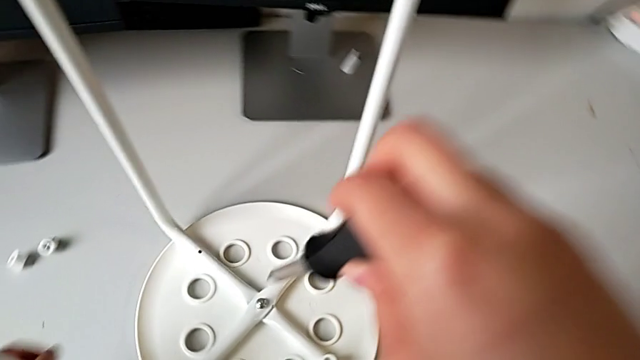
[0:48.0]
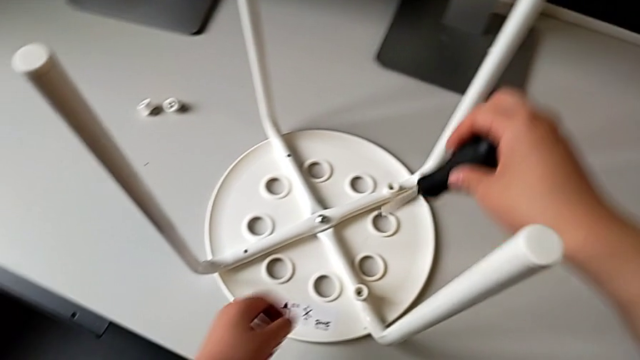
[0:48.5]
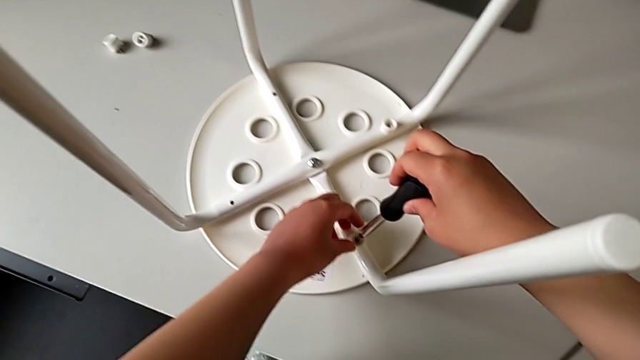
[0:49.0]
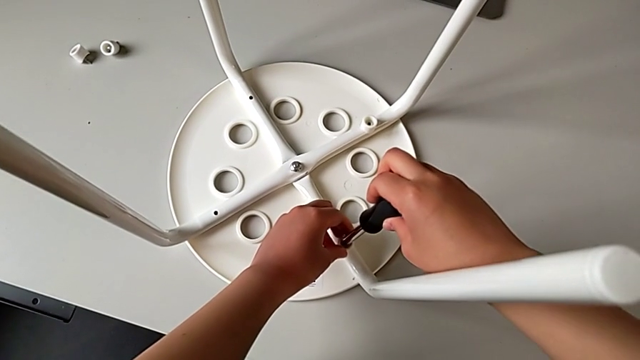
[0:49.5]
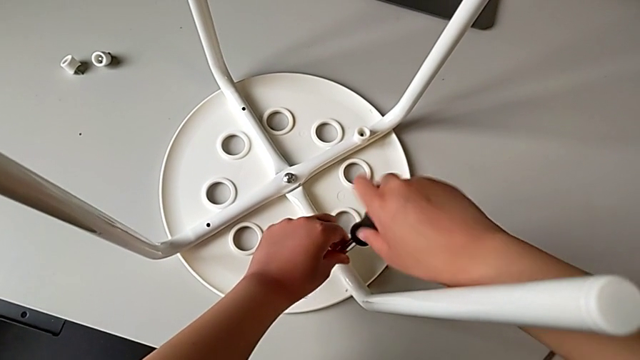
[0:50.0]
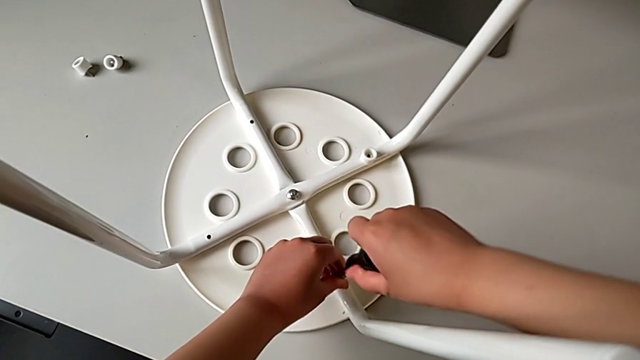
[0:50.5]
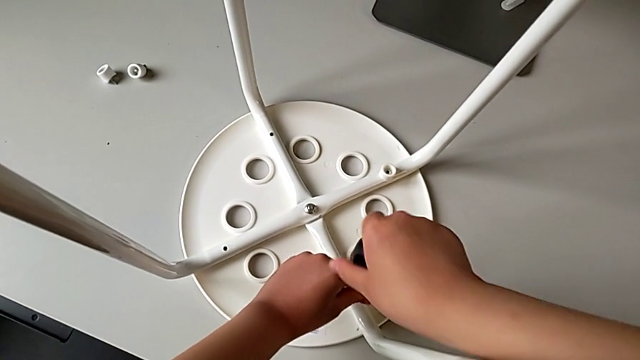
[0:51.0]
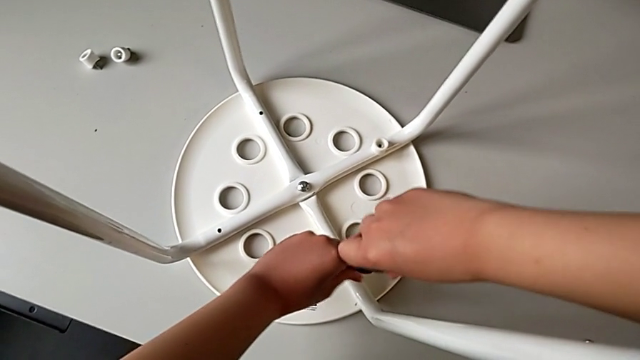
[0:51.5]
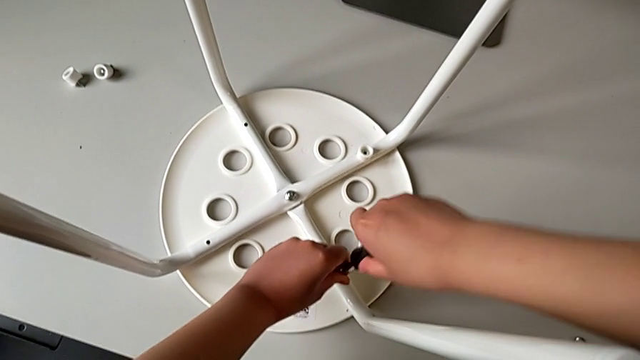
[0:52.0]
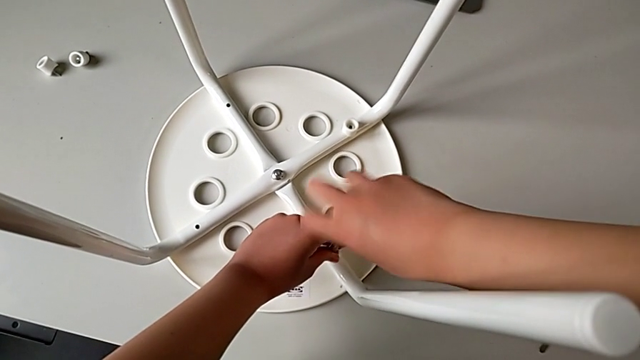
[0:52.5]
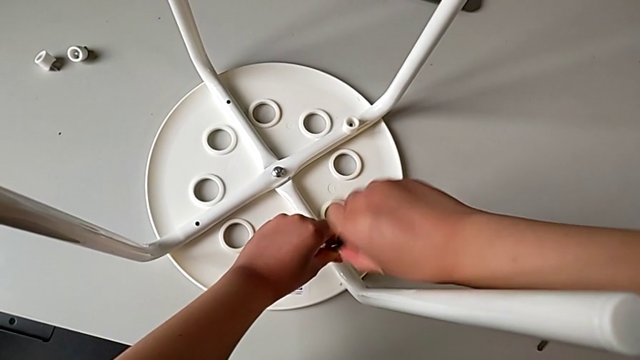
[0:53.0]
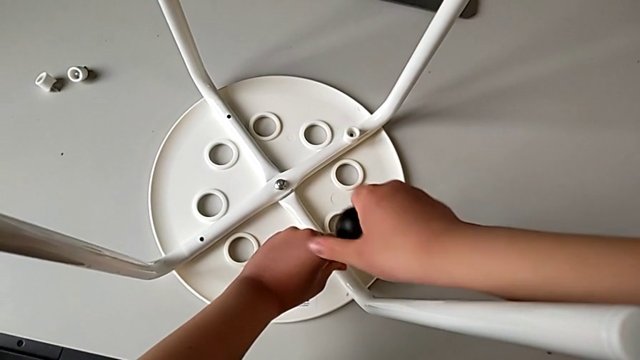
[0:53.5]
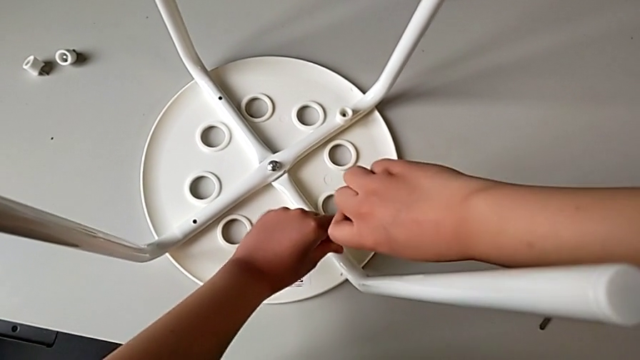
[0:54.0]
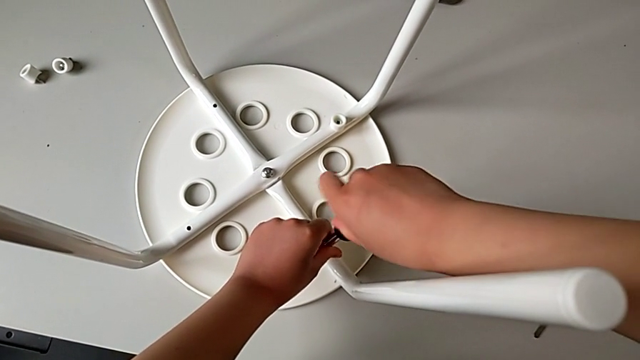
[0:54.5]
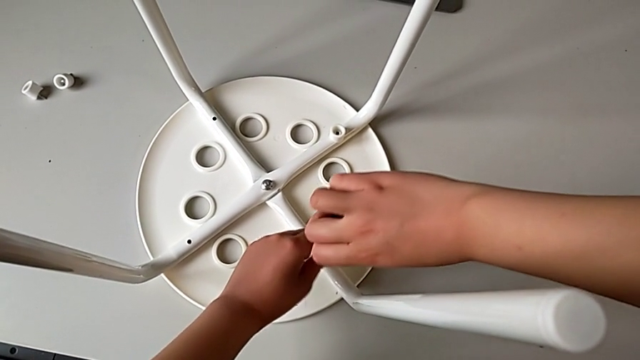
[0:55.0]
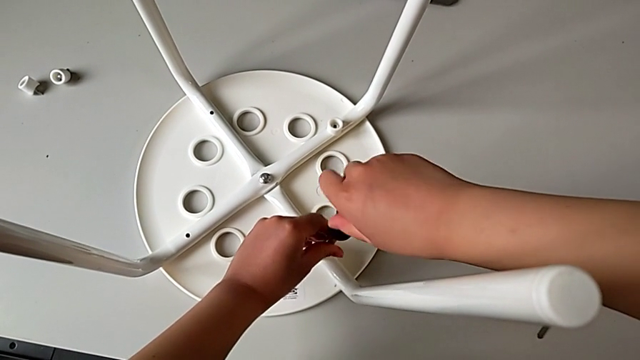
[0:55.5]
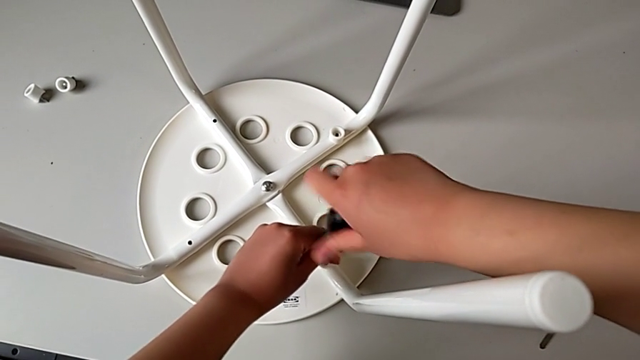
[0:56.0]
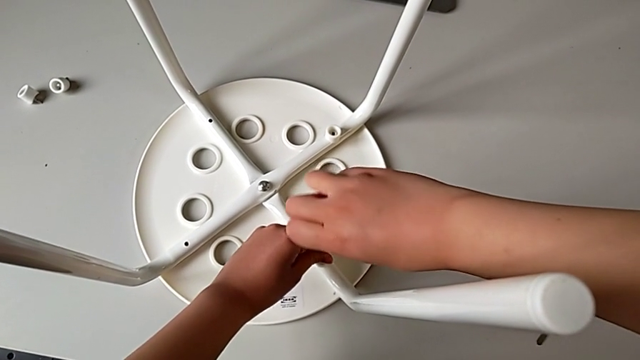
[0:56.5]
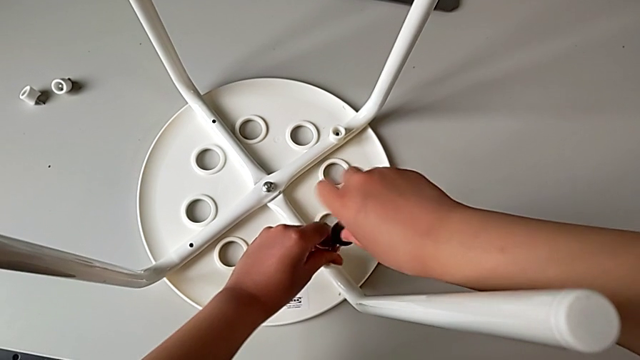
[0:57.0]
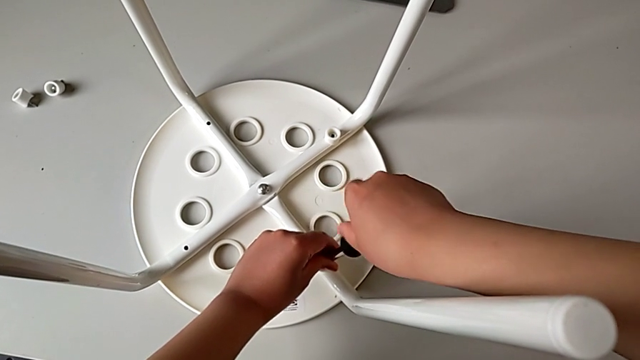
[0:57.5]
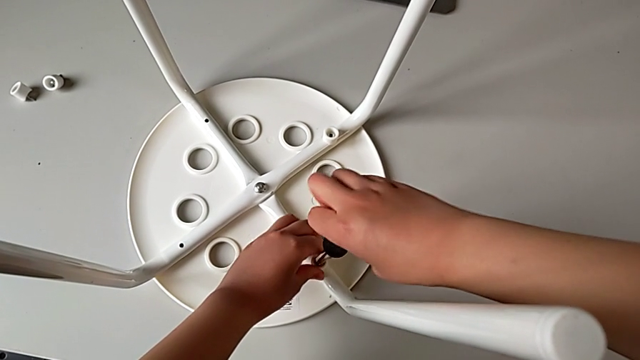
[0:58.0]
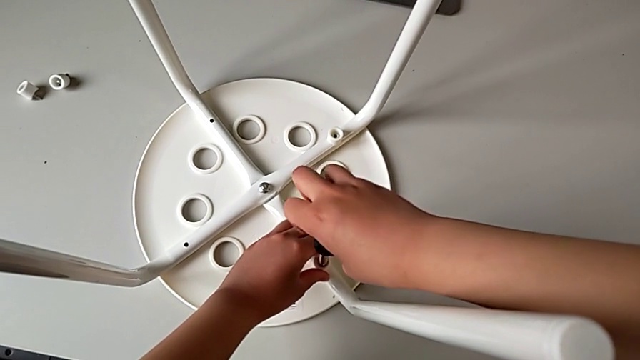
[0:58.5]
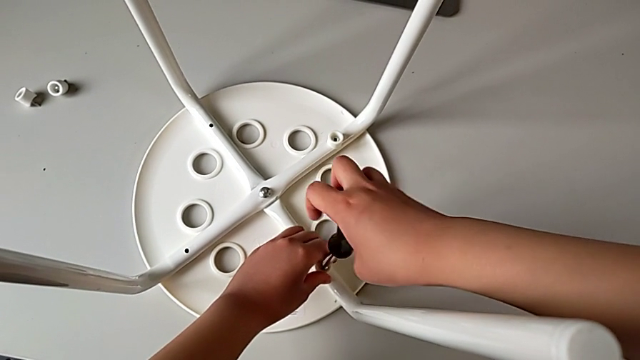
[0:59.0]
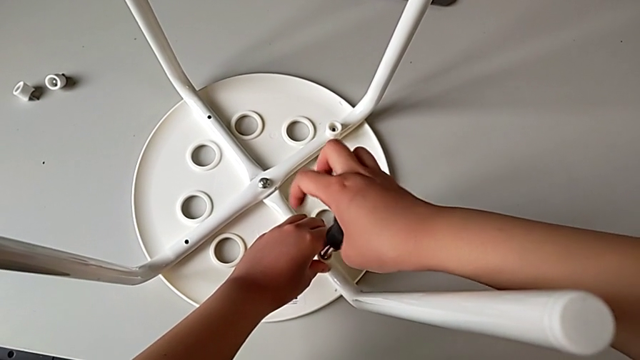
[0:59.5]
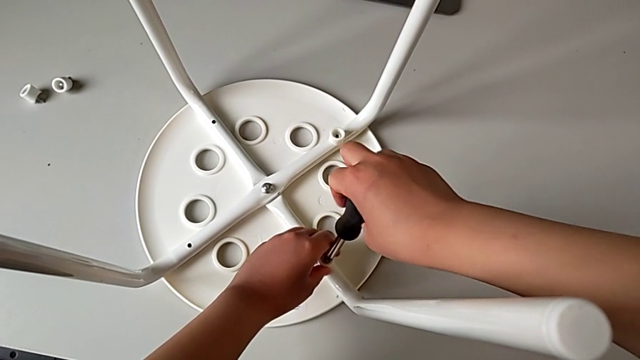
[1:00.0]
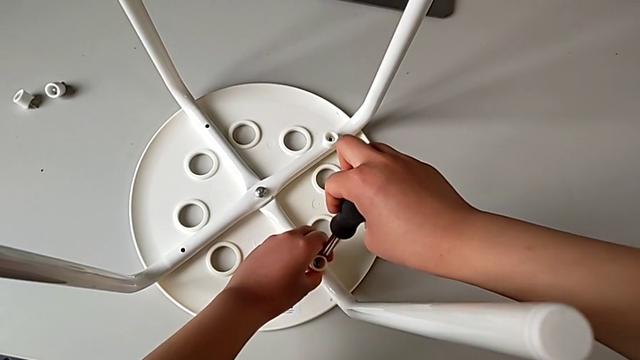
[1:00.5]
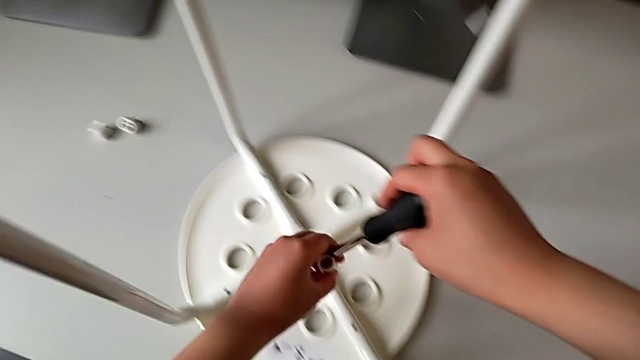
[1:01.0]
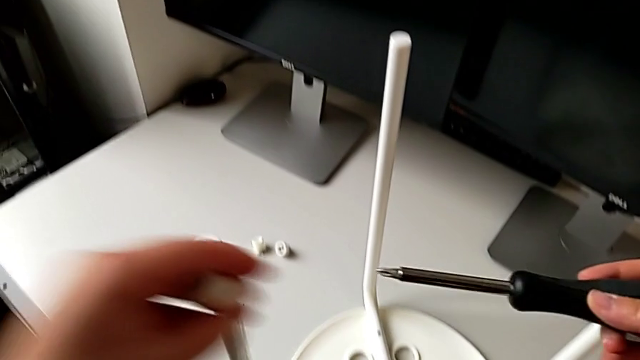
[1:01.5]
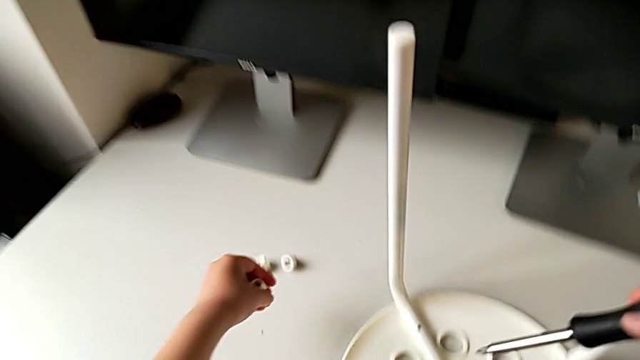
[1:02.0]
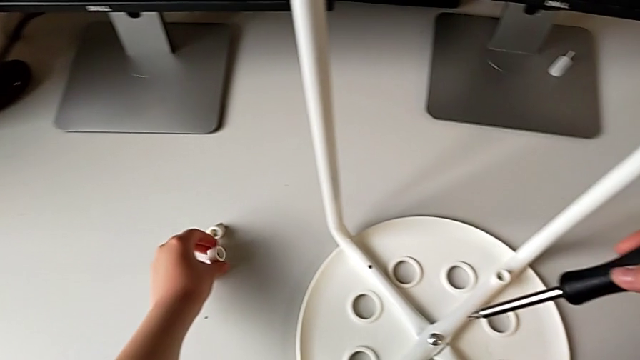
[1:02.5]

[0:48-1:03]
The camera wearer unscrews the third screw on the leg of the chair. They approach the third screw with the right hand, insert the black screwdriver with the right hand, hold the third washer with the left hand and unscrew the third screw with the right hand. They hold the third washer, withdraw the third screw, lift it and place it, all with the left hand.

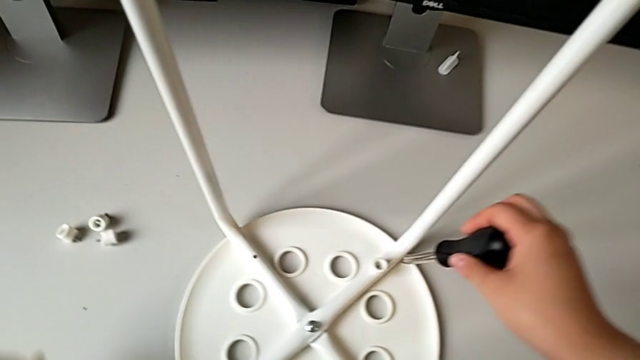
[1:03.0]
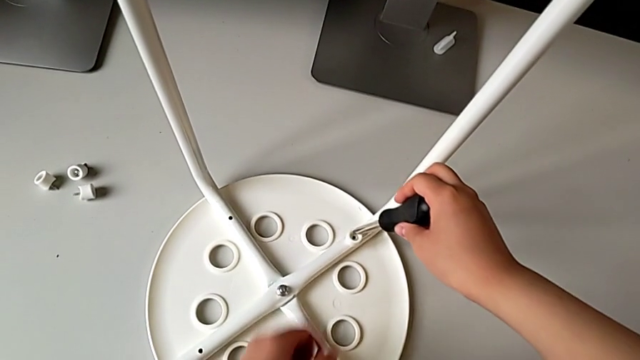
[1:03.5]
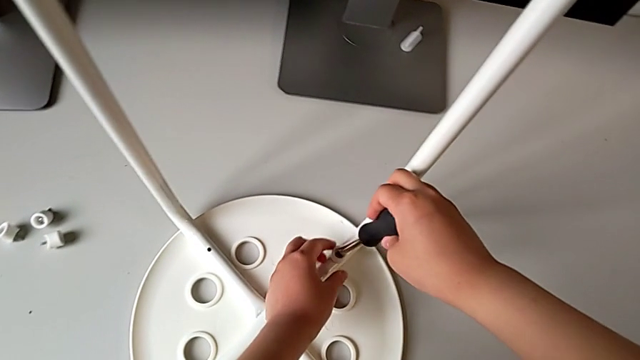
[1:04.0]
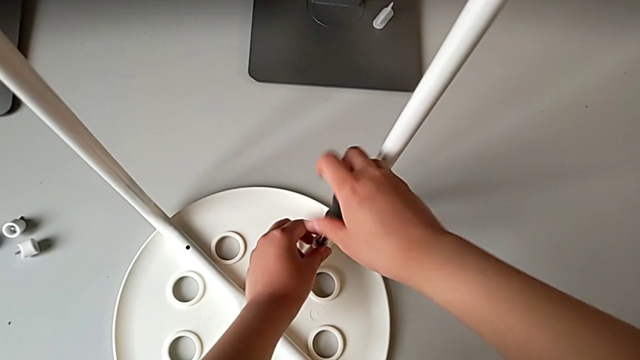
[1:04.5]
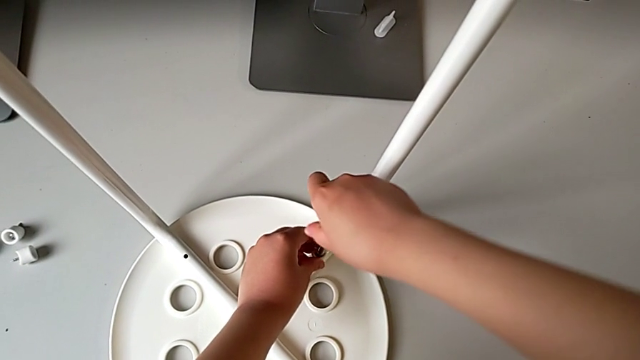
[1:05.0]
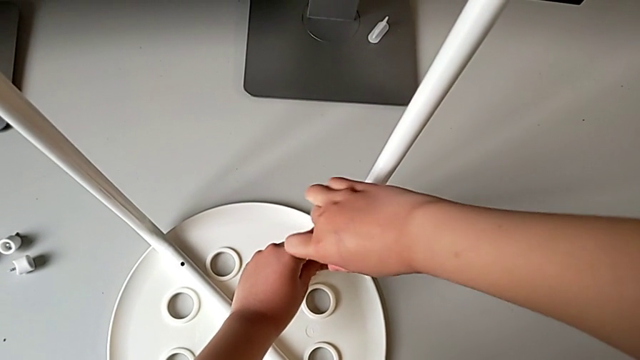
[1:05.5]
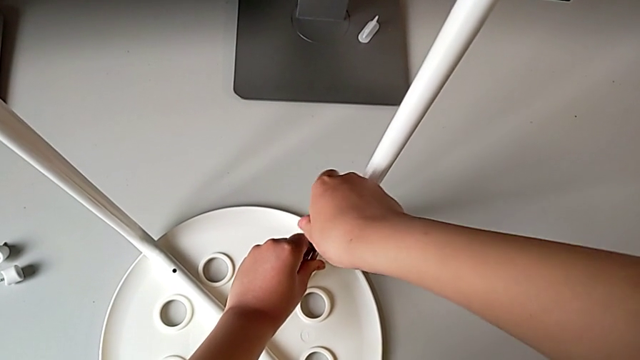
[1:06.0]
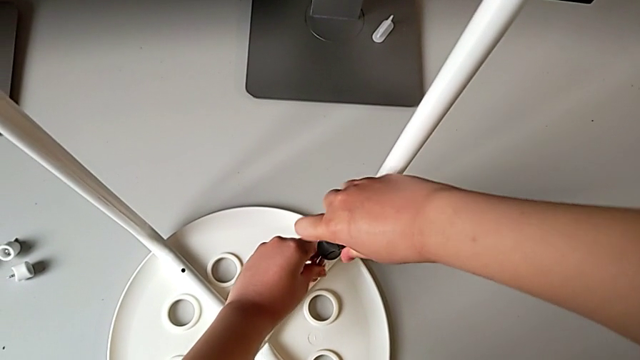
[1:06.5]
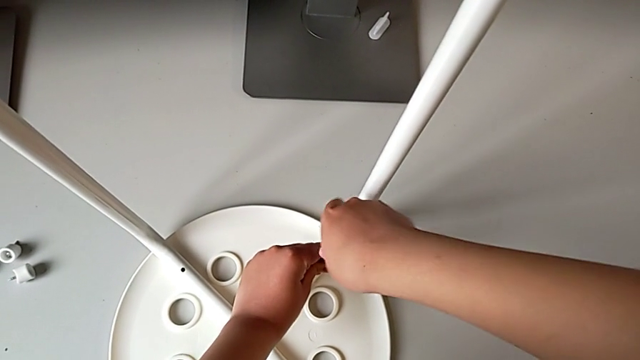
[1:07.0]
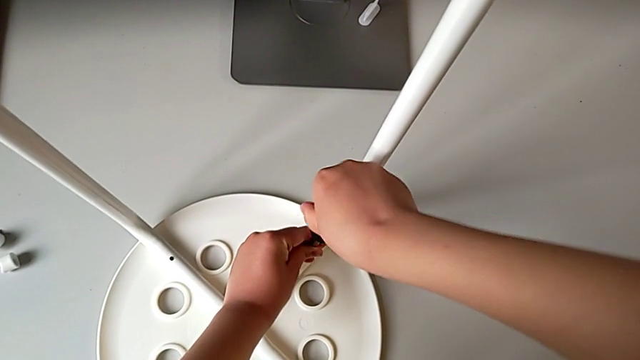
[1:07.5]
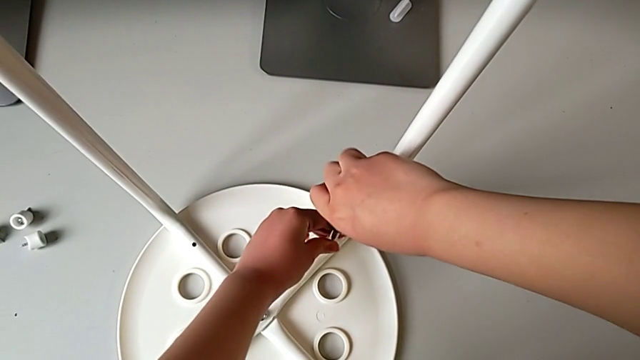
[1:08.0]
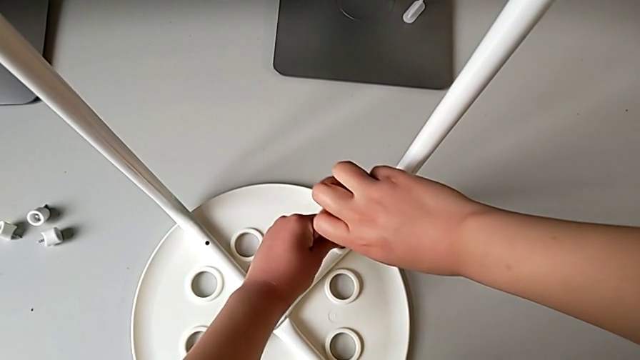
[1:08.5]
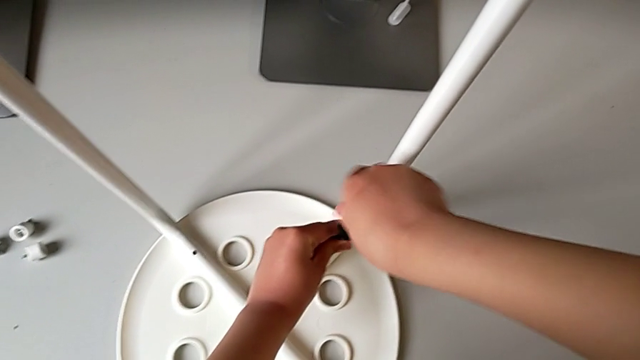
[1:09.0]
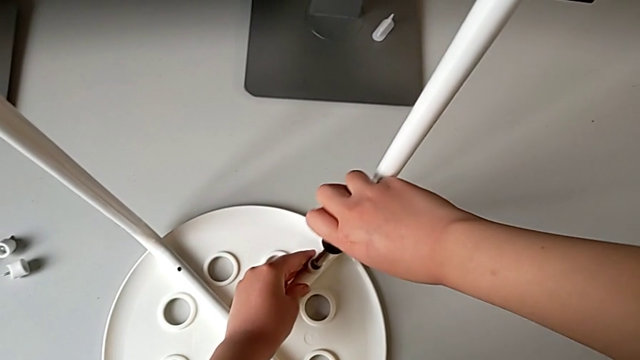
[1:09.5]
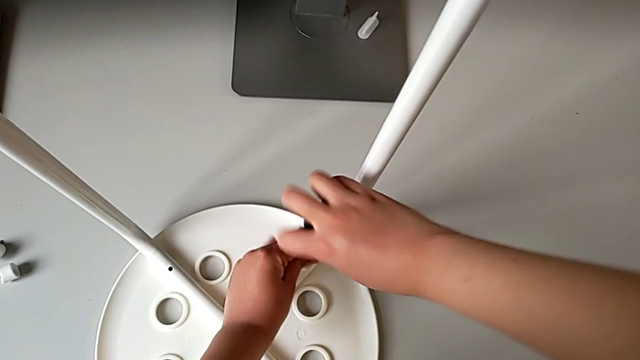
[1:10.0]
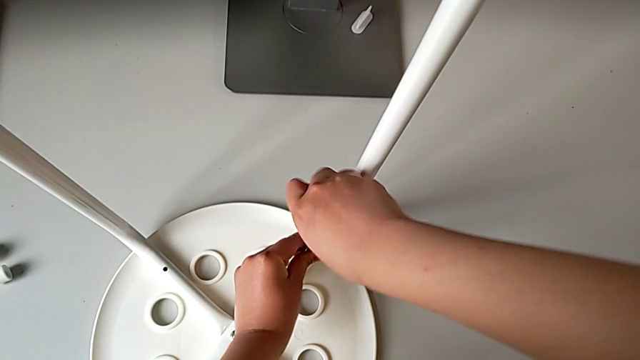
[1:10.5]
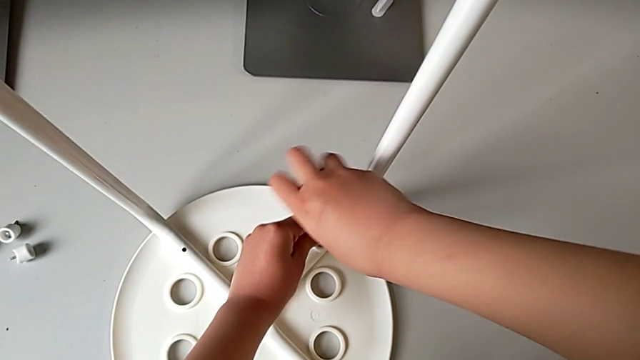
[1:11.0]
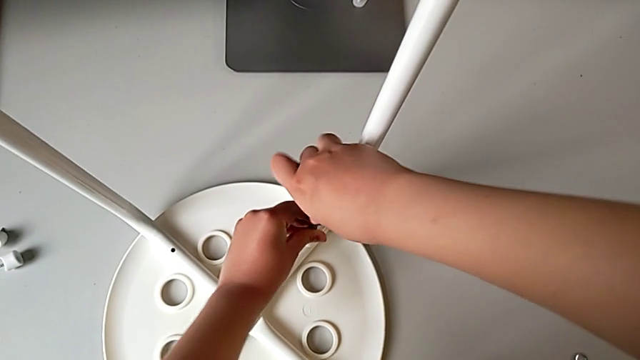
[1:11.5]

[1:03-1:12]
The camera wearer is unscrewing the fourth screw on the leg of the chair. They approach the fourth screw with the left hand, insert the black screwdriver with the right hand, begin to unscrew the fourth screw with the right hand and hold the fourth washer with the left hand.
